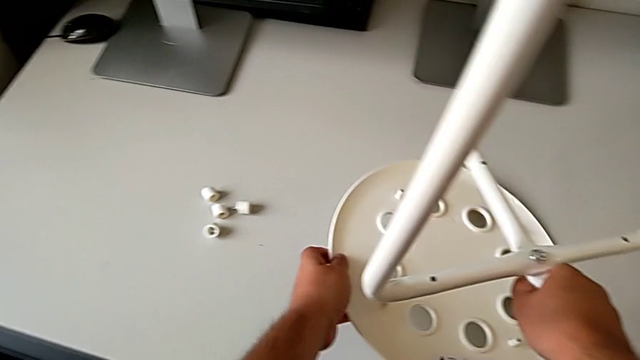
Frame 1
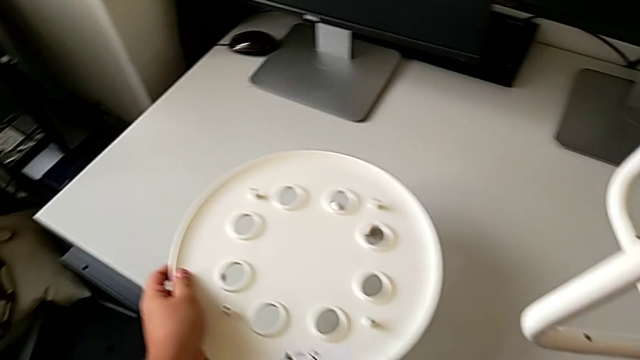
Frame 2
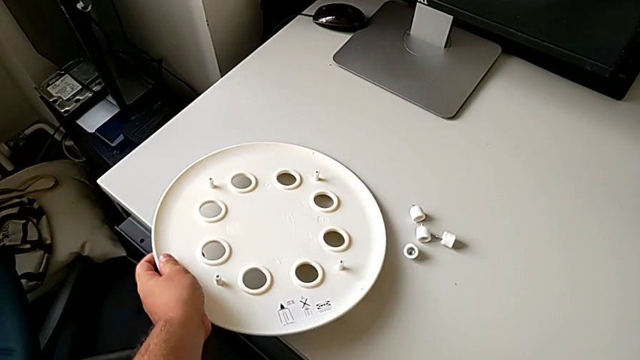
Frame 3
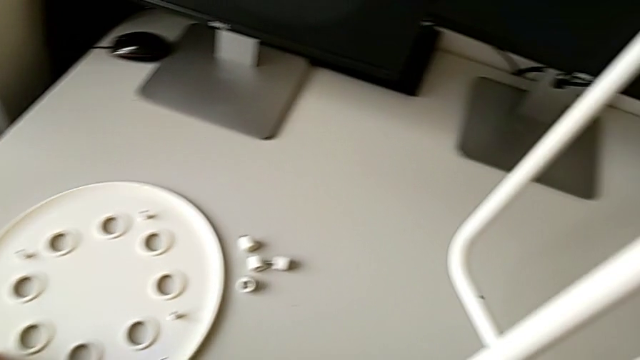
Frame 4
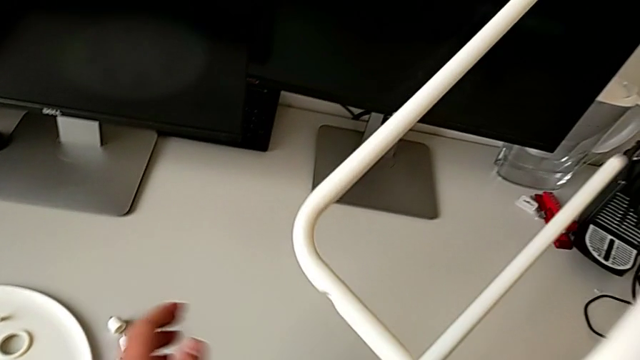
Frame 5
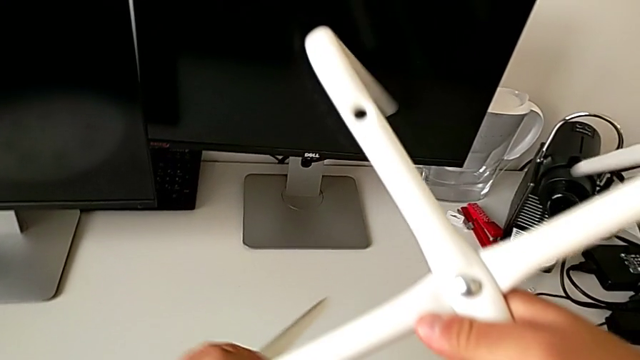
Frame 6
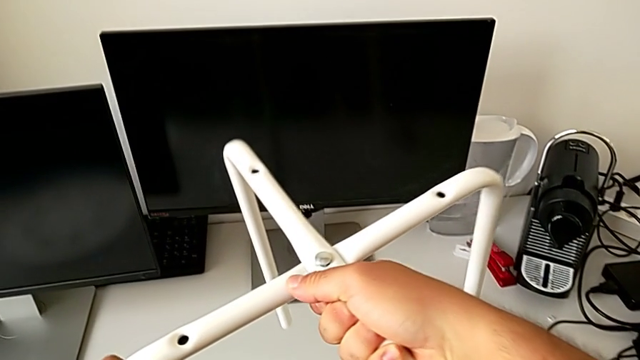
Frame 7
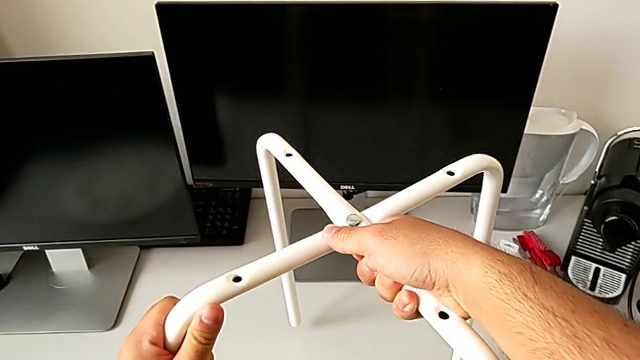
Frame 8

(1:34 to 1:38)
The camera wearer is disassembling the seat. They place the white seat, rotate the leg and place it.

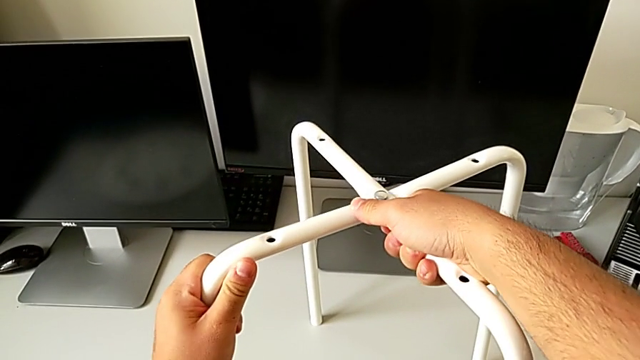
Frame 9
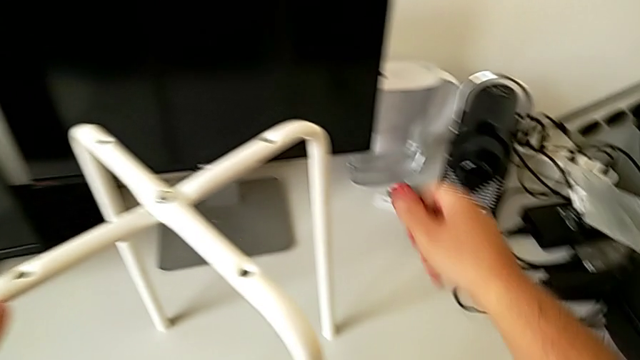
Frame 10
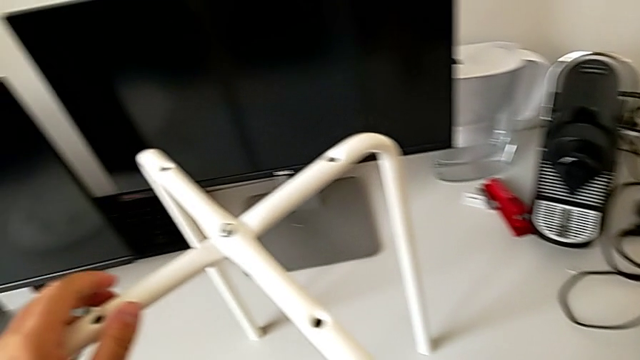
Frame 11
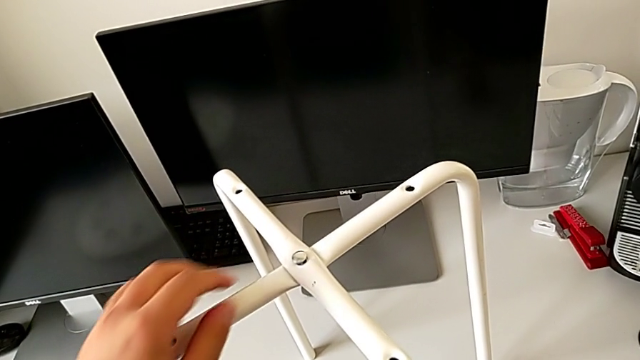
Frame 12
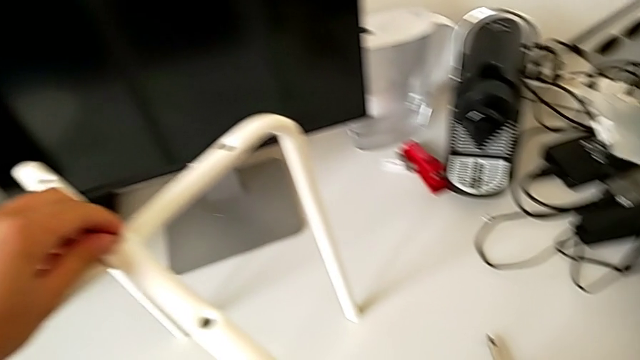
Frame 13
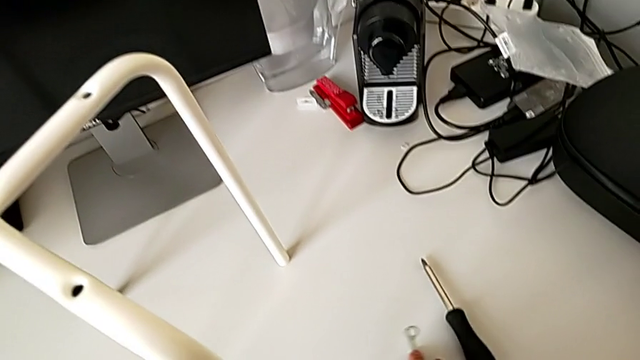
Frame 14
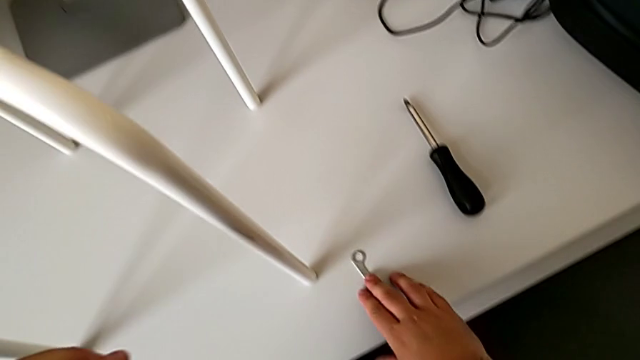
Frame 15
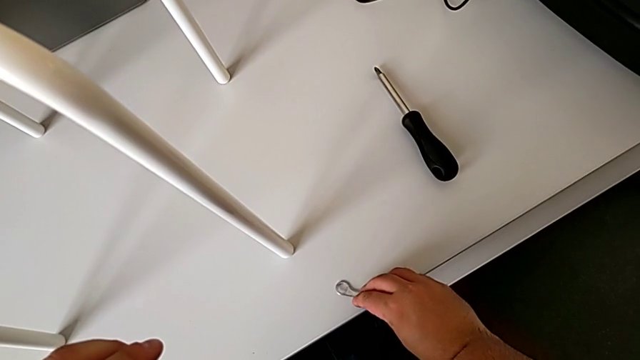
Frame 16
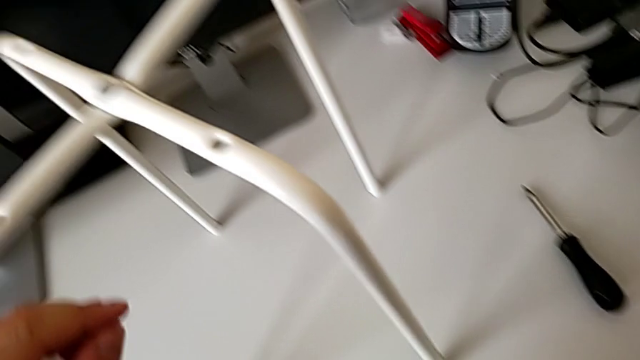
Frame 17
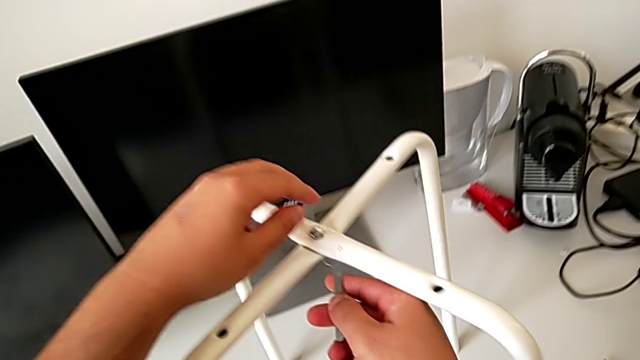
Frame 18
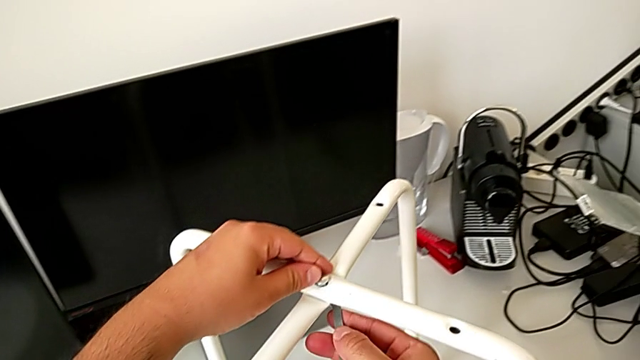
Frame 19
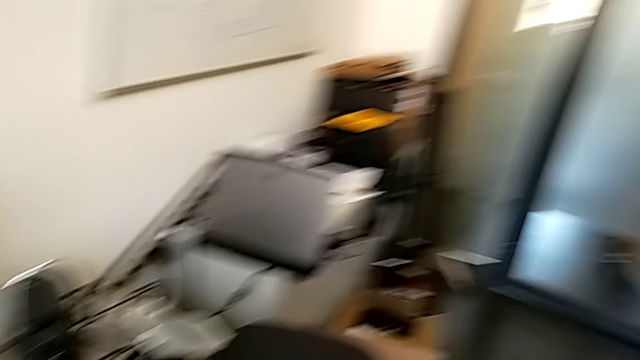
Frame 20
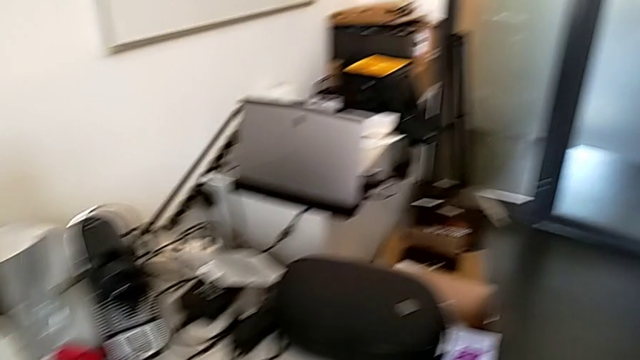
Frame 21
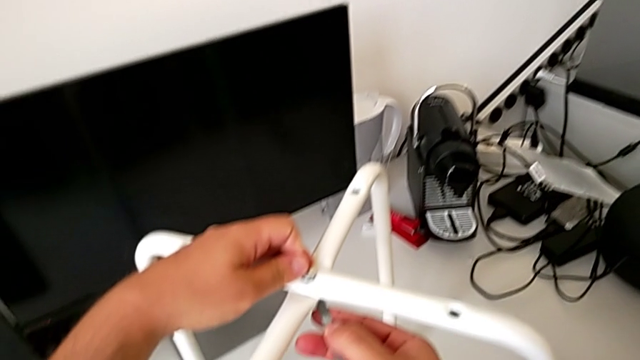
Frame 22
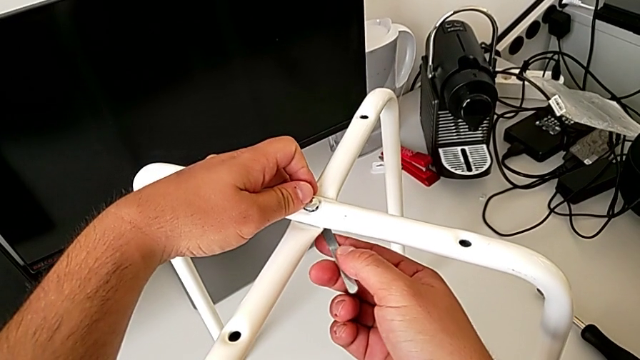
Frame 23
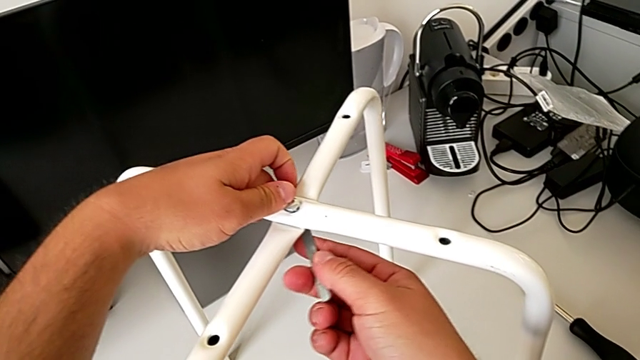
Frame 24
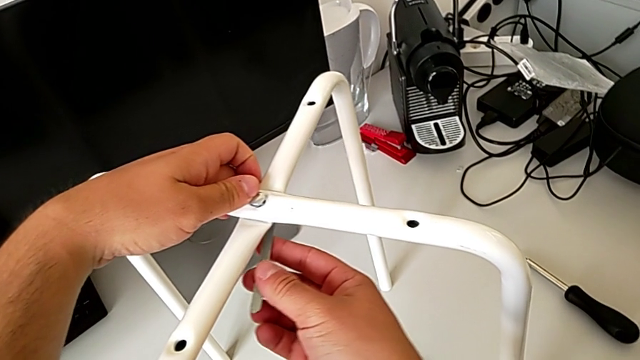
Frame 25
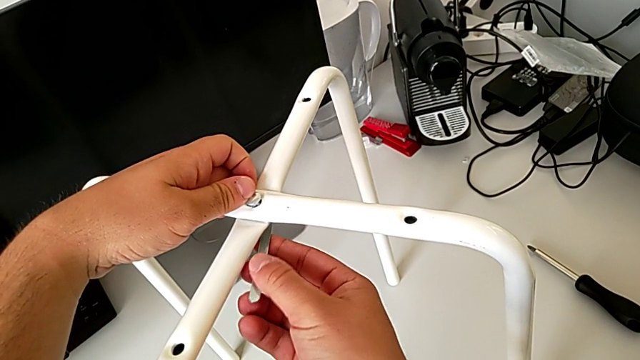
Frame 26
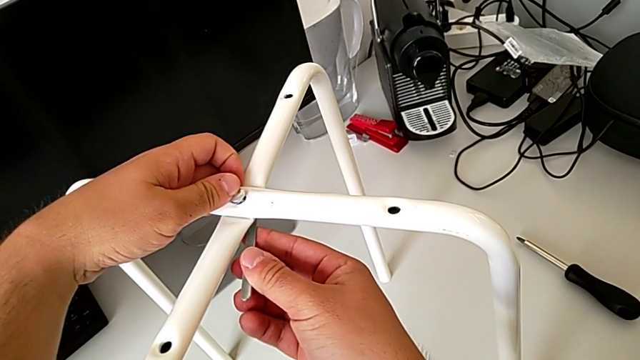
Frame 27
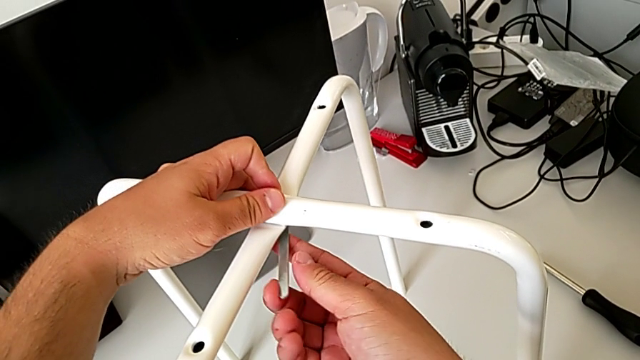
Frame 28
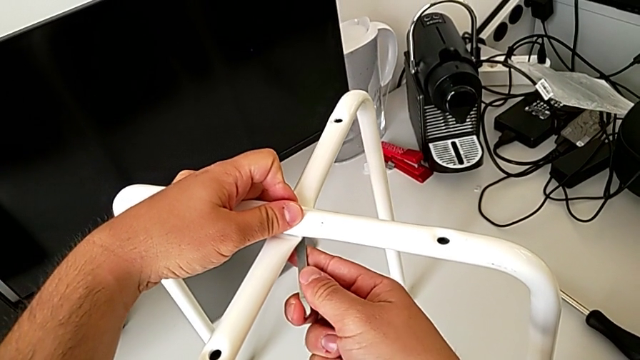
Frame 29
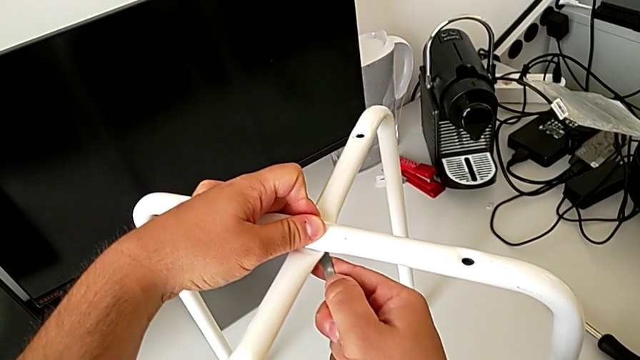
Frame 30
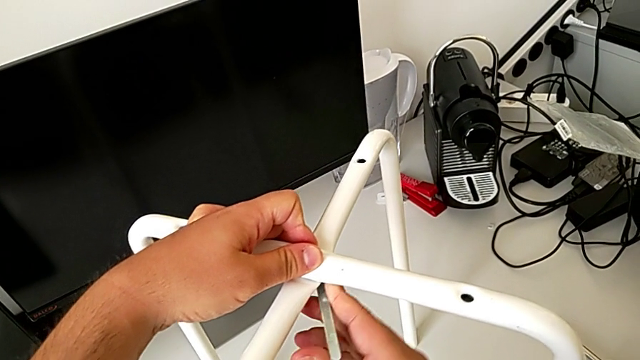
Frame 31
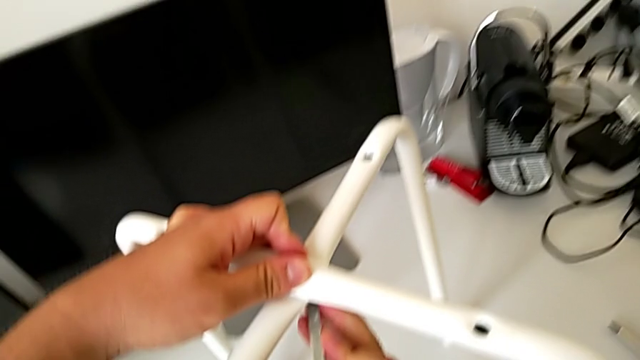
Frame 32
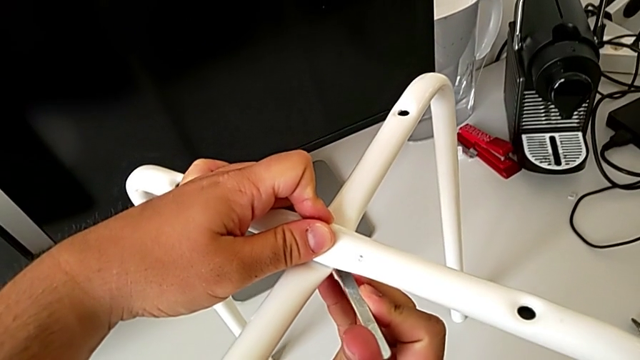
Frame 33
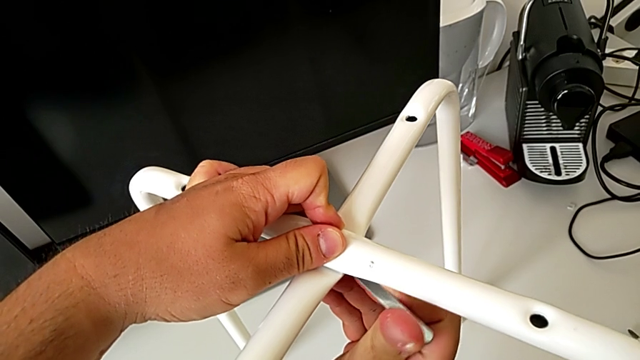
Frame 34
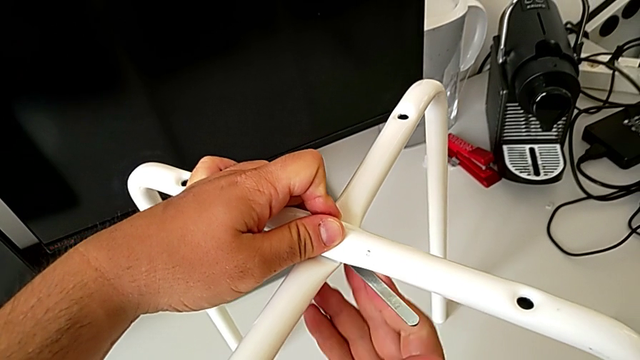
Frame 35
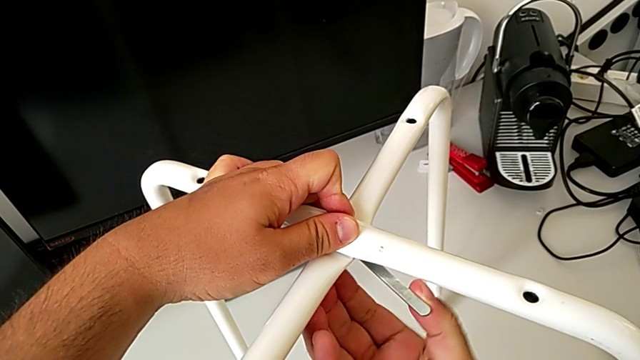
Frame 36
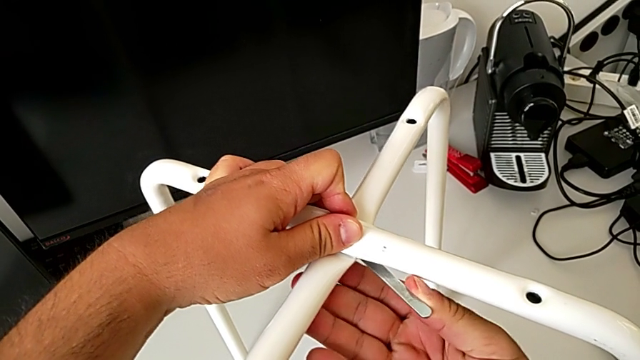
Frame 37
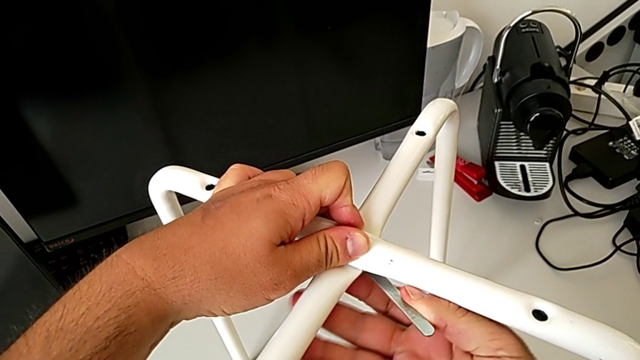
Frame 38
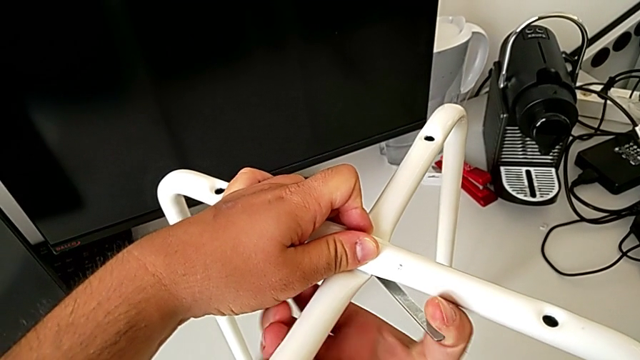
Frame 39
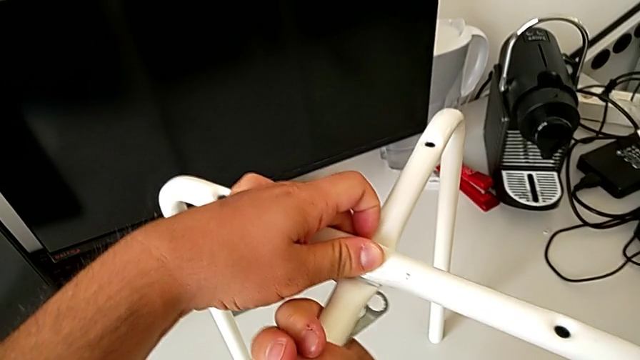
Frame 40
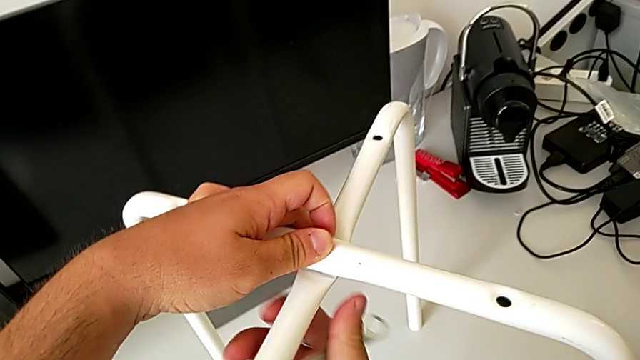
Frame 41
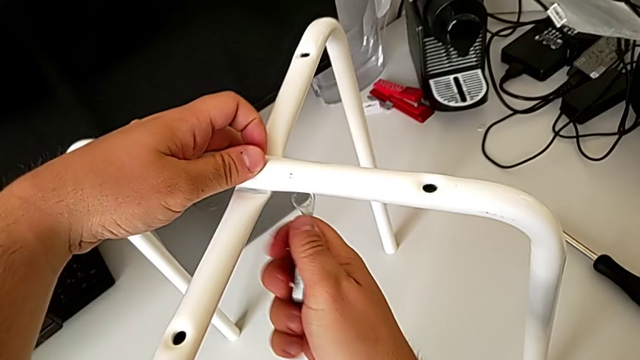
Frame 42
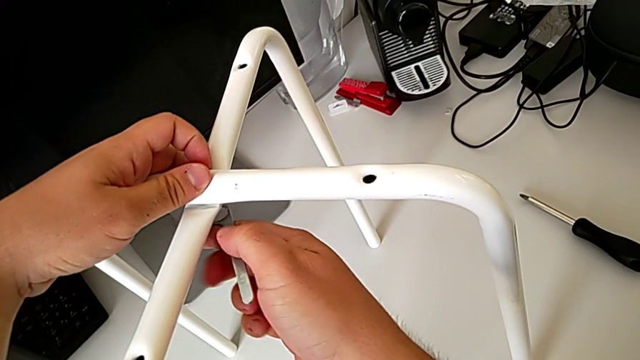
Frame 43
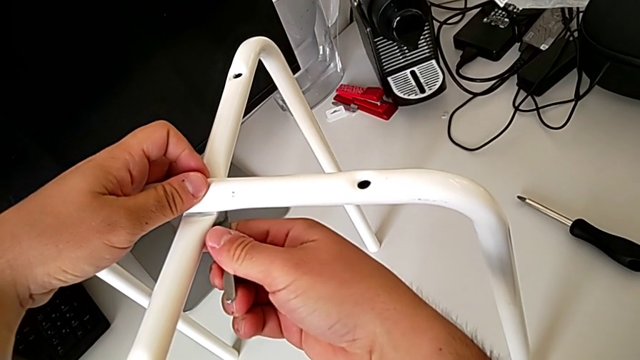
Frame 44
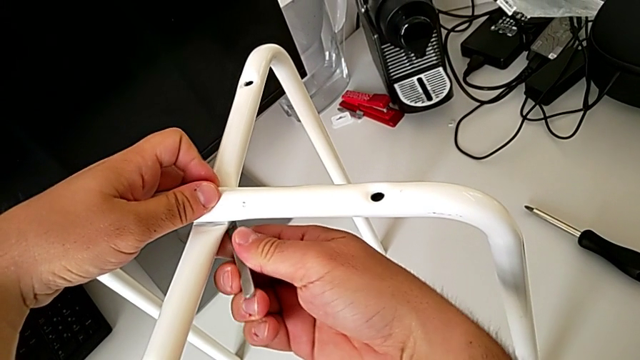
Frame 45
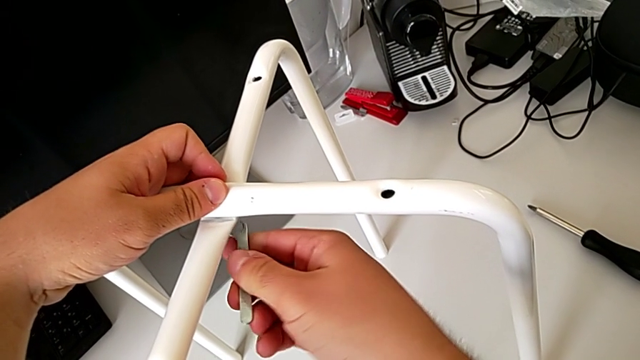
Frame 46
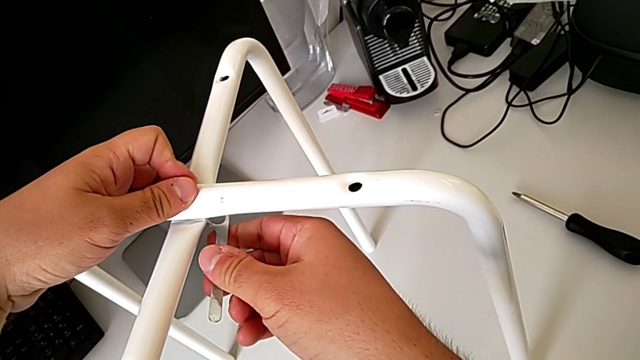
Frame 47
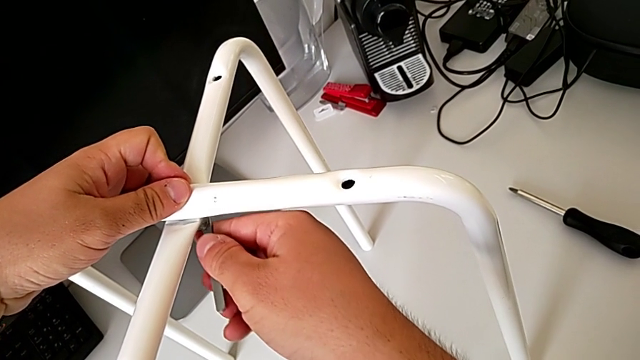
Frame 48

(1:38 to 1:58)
The camera wearer is disassembling the legs. They grab the hexagonal wrench, insert it and begin to unscrew the hex nut.
